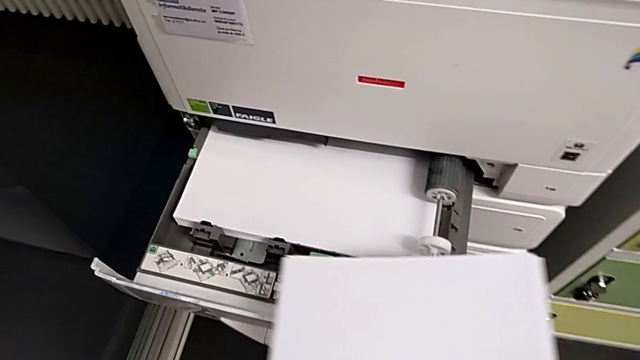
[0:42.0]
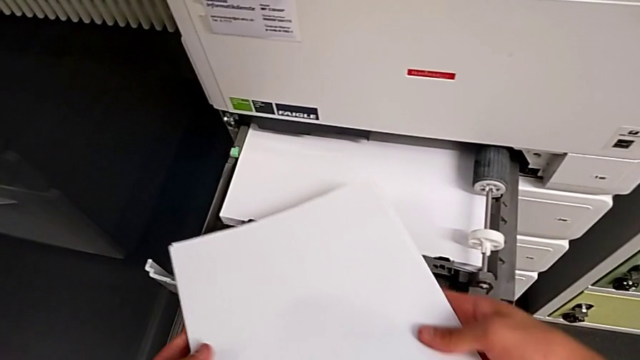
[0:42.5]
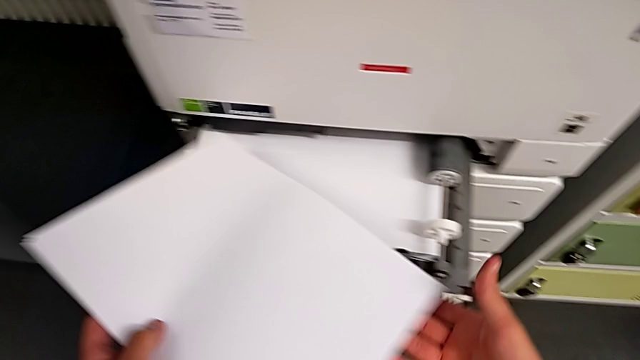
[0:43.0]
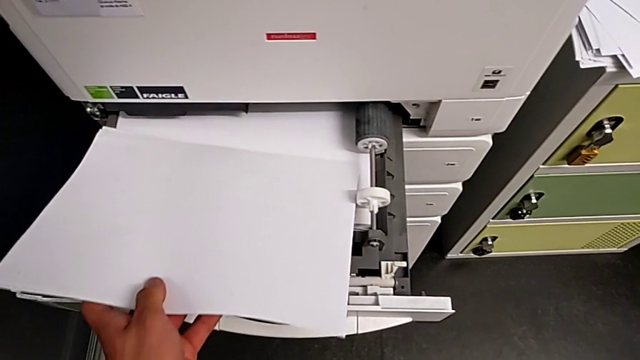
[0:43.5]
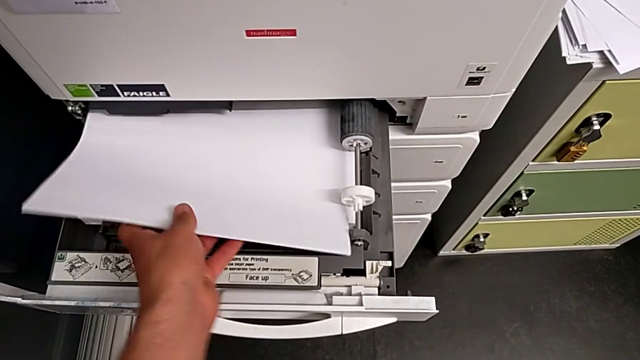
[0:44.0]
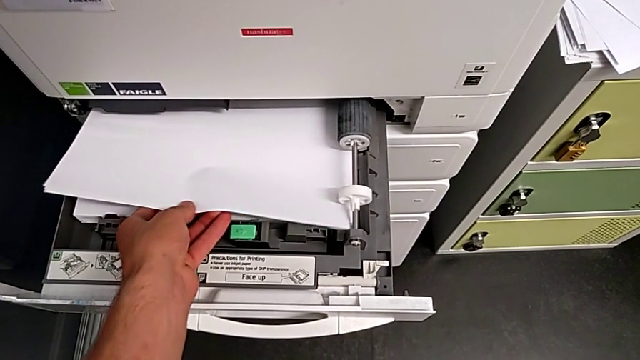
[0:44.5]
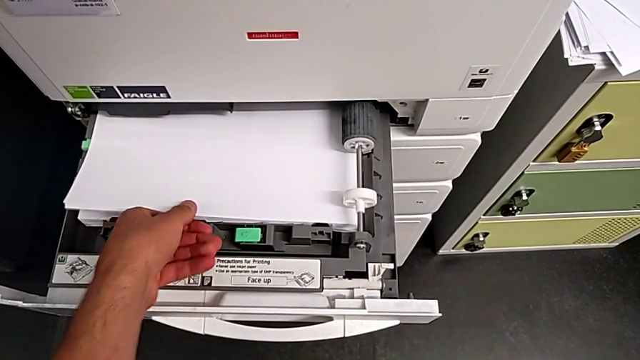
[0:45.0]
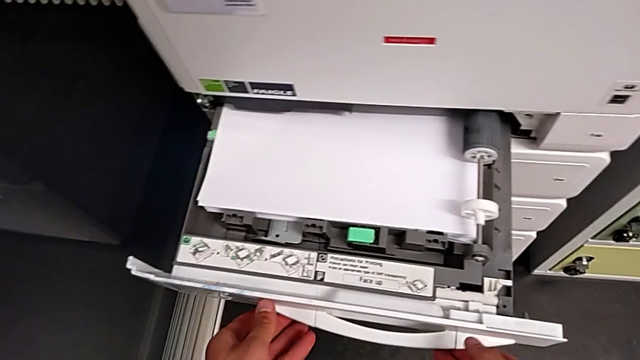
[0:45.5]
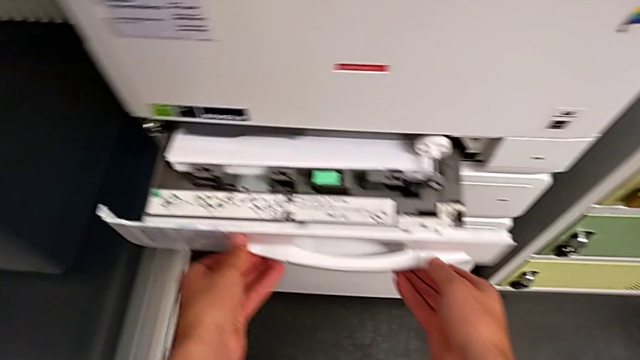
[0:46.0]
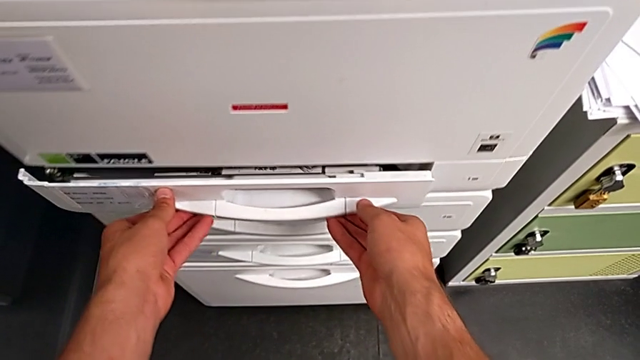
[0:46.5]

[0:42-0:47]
The camera wearer is loading a stack of paper into the paper tray. They insert the paper stack and close the paper tray.

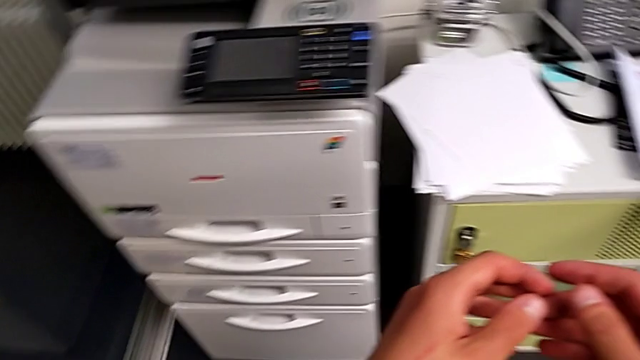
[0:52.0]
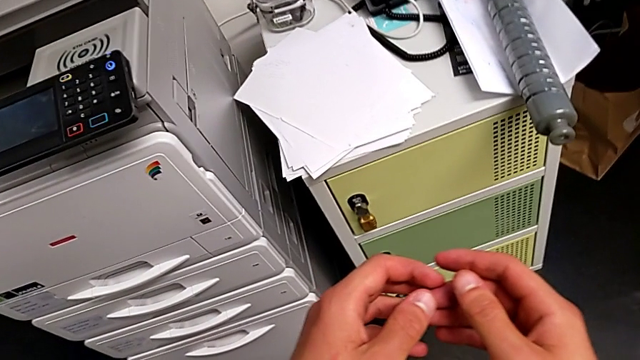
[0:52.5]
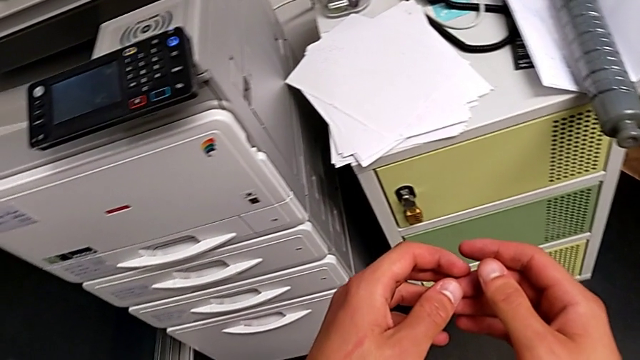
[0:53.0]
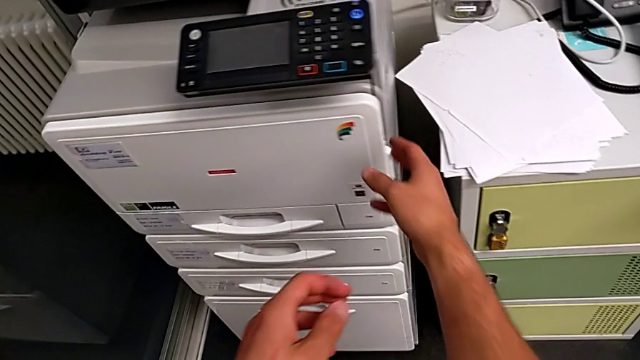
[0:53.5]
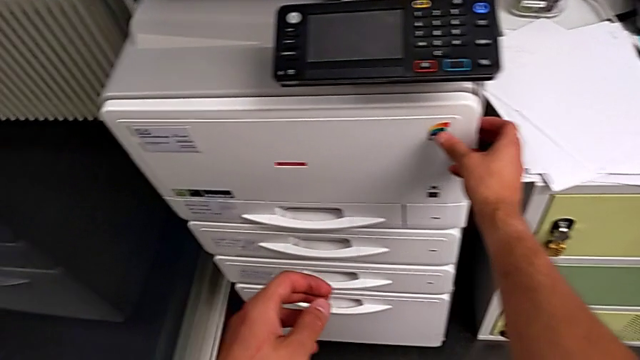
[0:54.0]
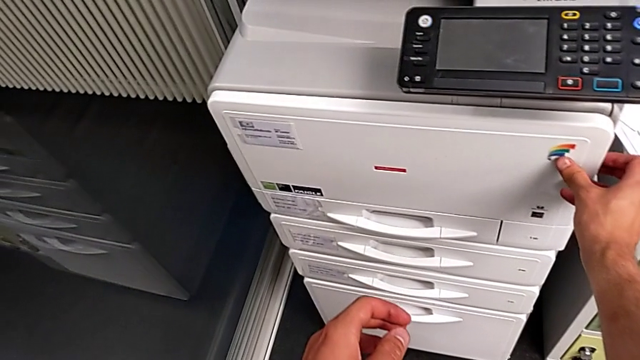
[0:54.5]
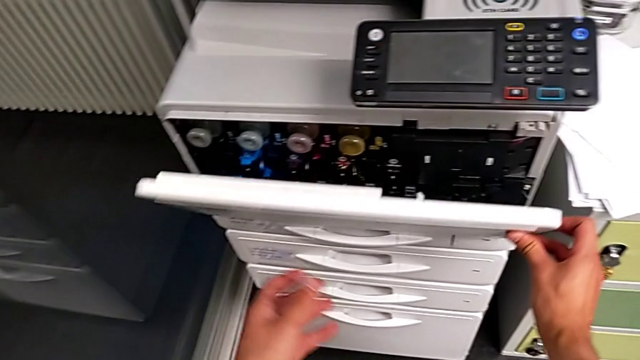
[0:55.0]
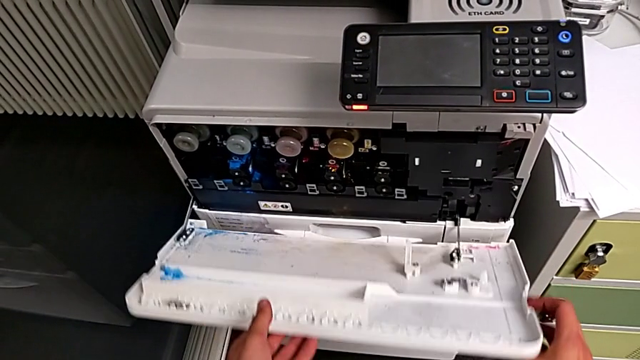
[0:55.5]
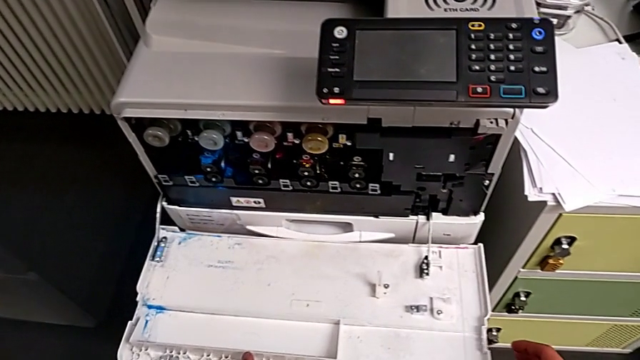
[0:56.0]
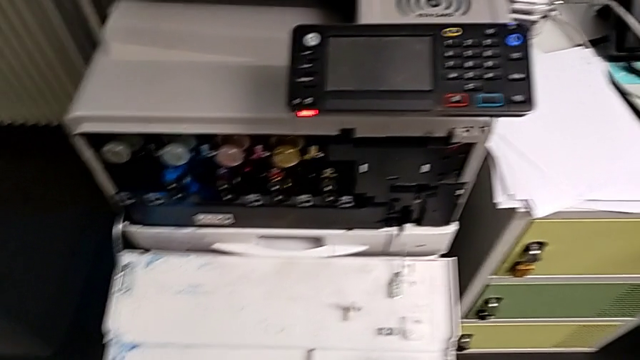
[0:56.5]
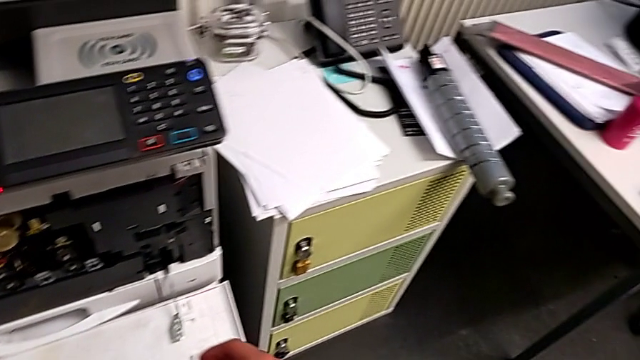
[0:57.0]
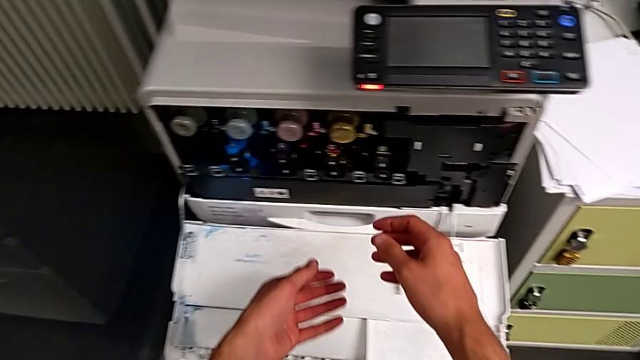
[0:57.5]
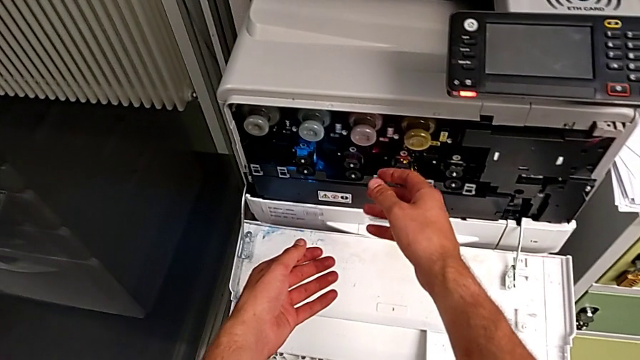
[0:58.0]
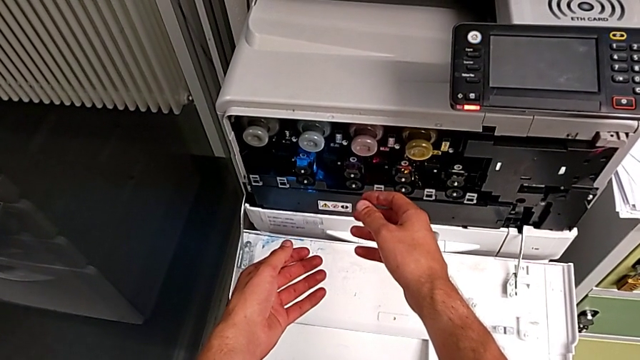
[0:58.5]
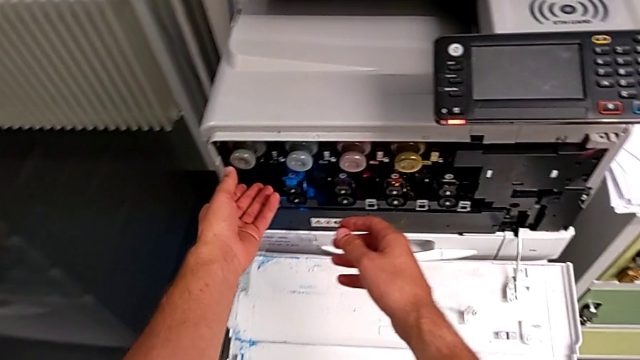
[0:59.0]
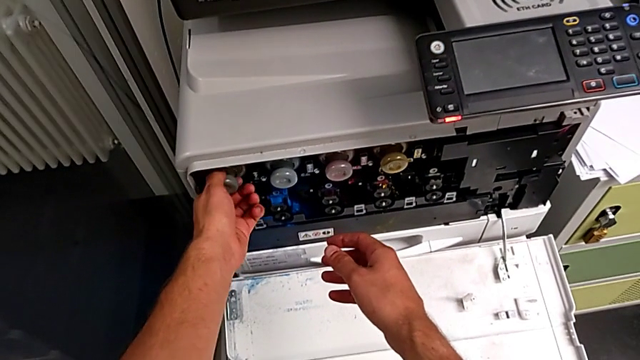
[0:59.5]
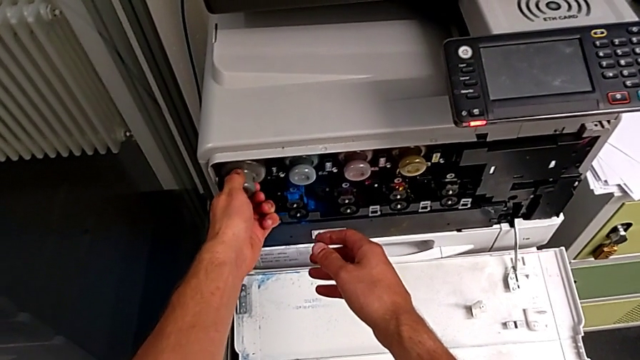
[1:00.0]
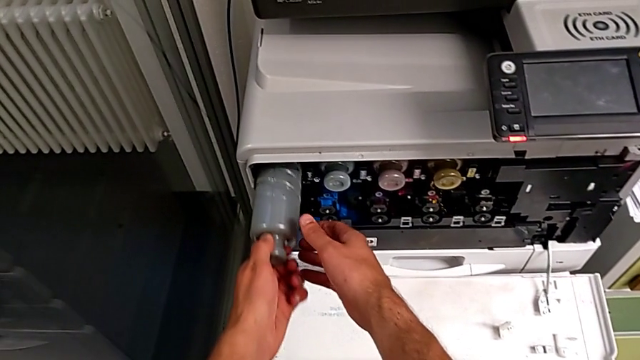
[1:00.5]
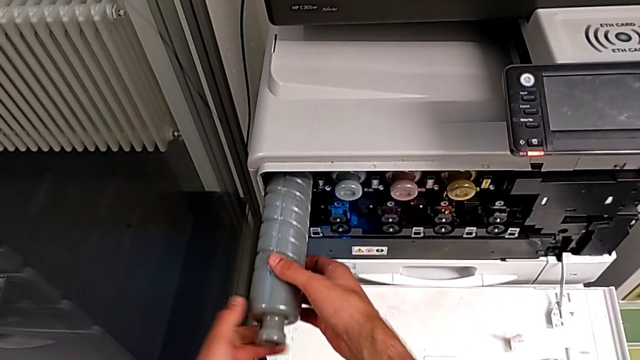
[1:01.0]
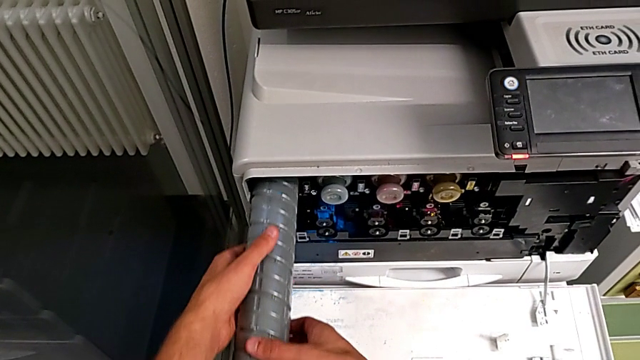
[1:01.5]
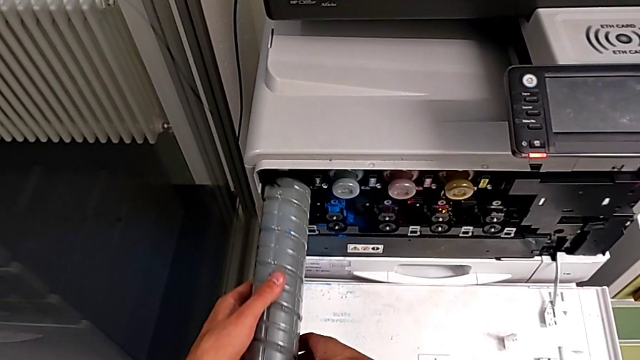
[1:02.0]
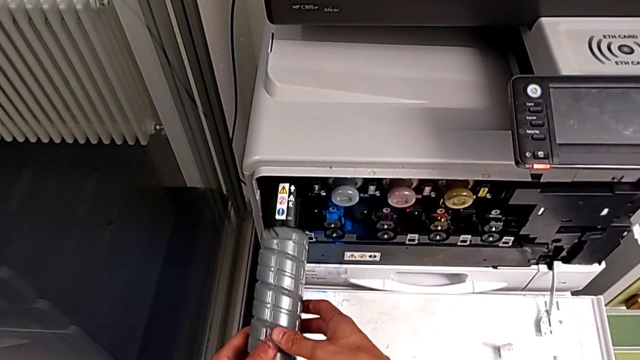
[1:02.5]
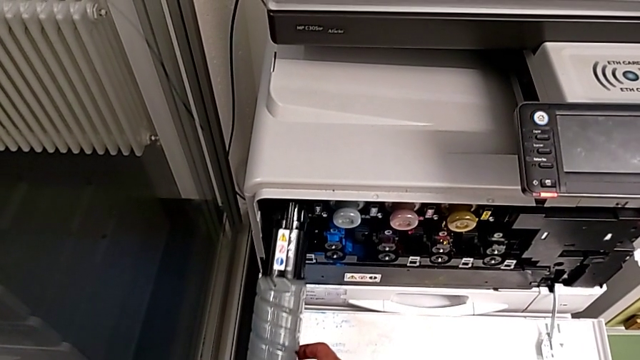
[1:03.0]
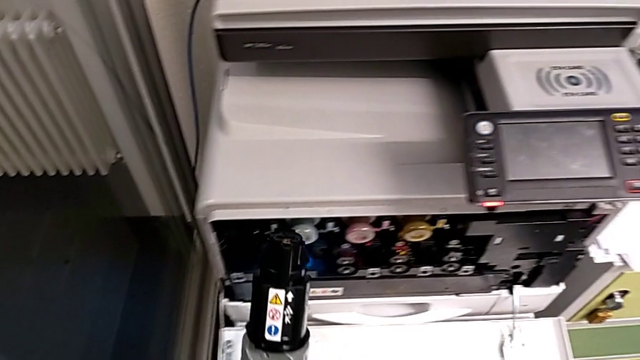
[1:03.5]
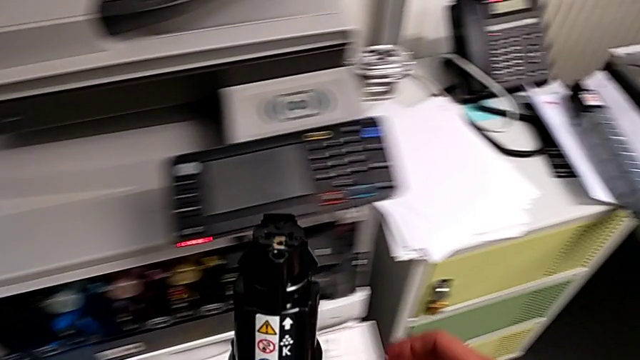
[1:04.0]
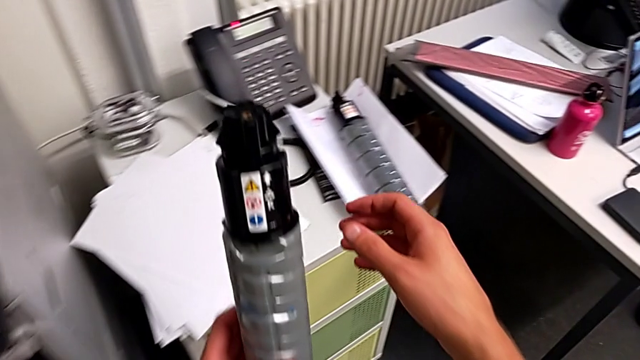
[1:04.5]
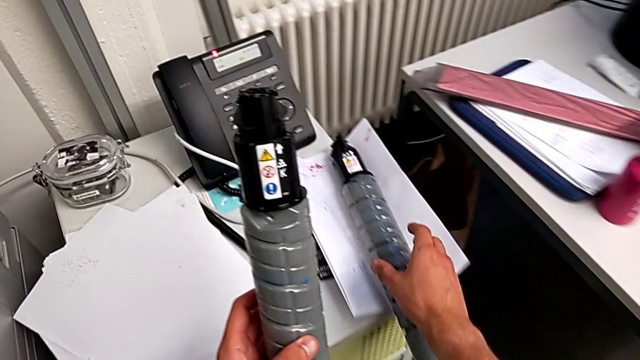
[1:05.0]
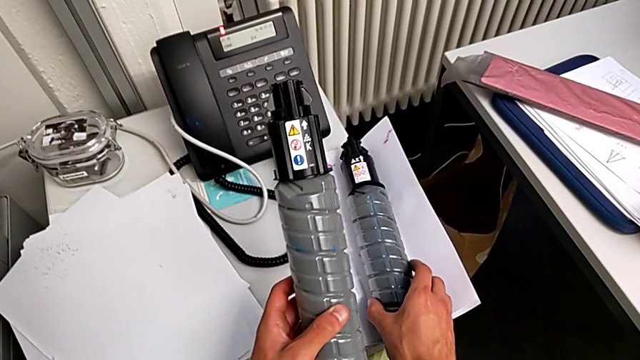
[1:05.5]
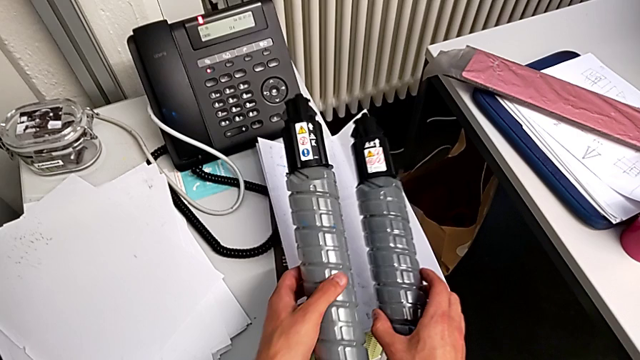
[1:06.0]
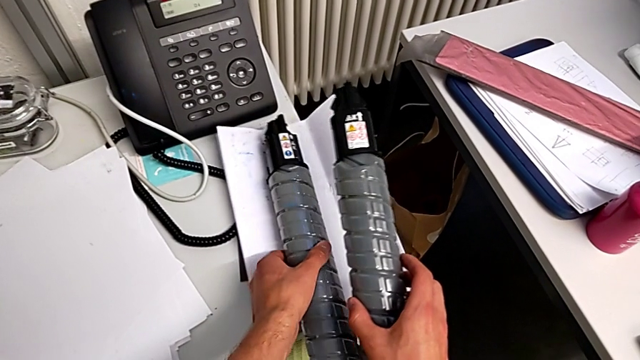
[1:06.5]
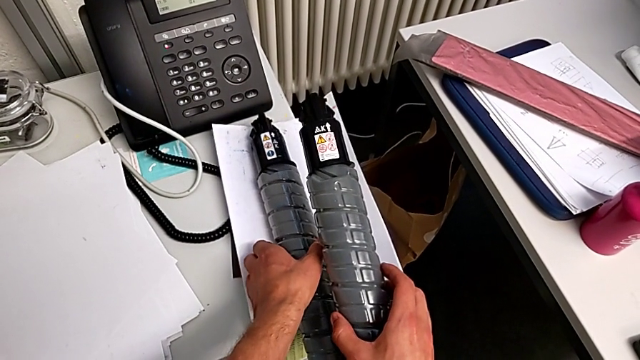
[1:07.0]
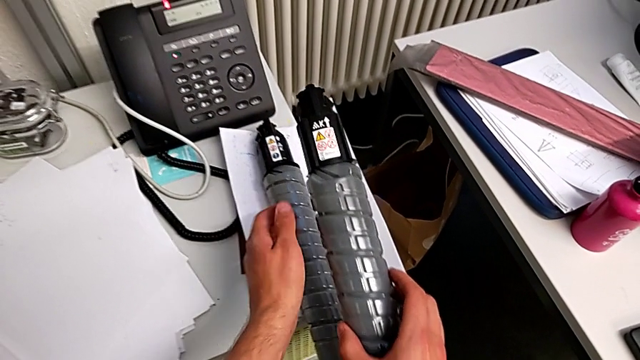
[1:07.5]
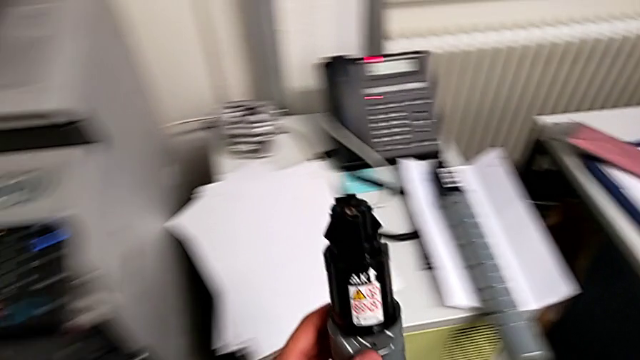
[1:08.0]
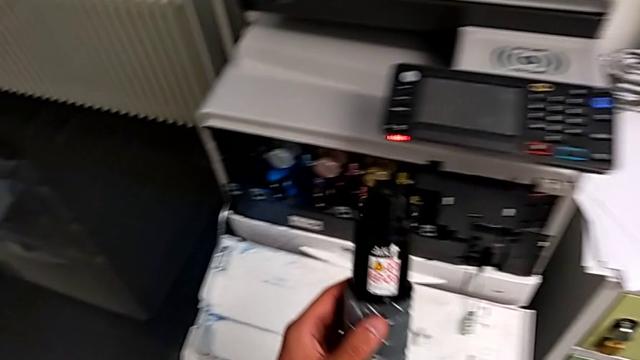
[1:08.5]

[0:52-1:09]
The camera wearer is exchanging a black ink cartridge. They approach the cartridge gate, grab it and open it. They approach the old ink cartridge, withdraw it and place it. They grab the new ink cartridge, place the old ink cartridge, lift the new ink cartridge and begin to approach the cartridge gate.
